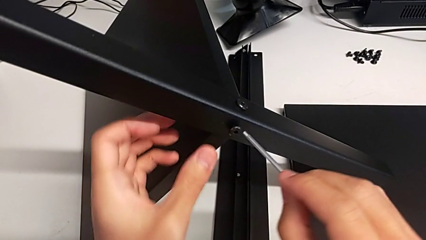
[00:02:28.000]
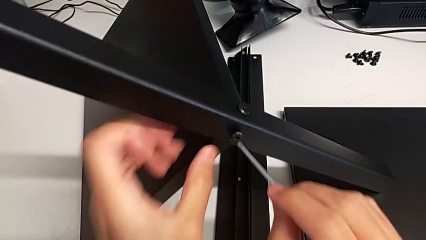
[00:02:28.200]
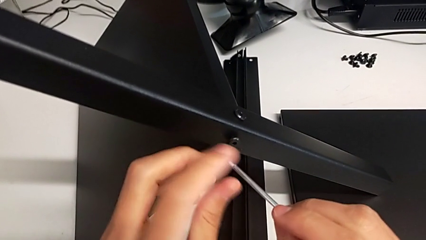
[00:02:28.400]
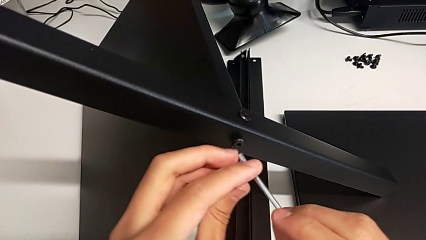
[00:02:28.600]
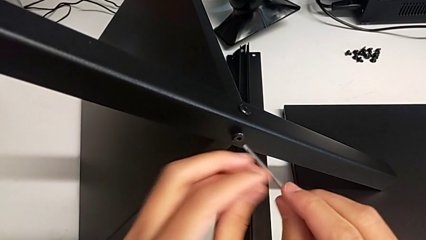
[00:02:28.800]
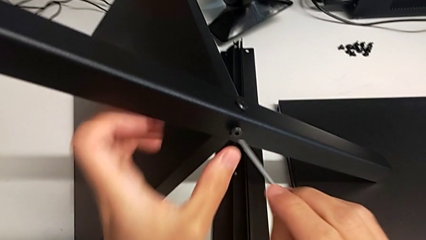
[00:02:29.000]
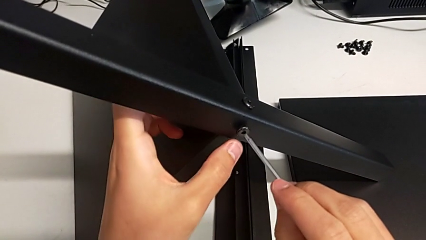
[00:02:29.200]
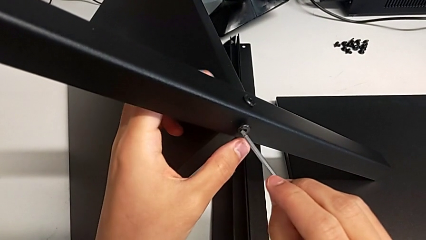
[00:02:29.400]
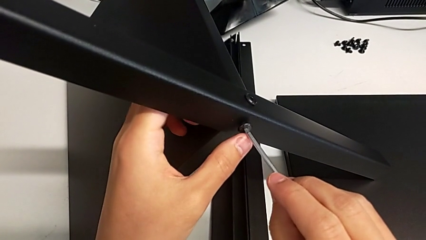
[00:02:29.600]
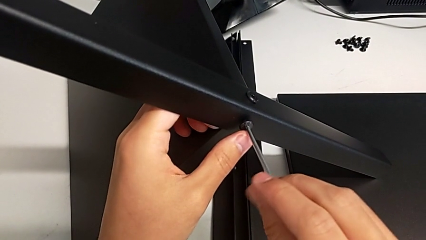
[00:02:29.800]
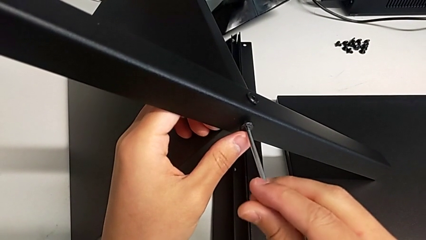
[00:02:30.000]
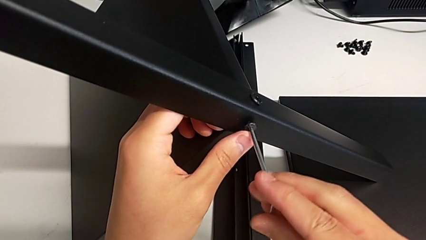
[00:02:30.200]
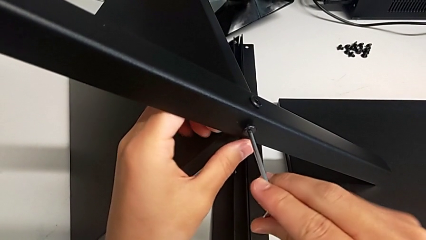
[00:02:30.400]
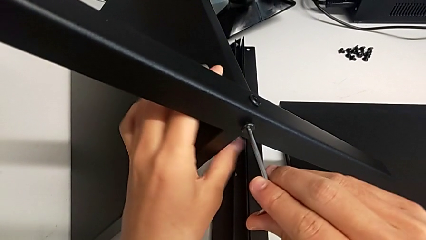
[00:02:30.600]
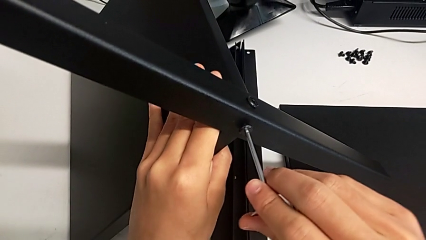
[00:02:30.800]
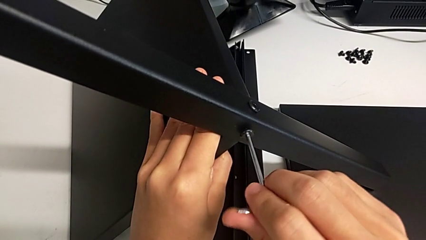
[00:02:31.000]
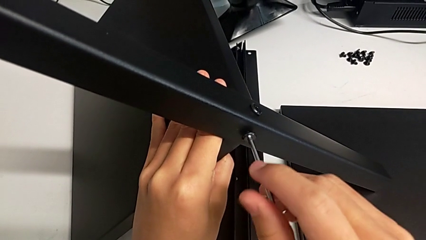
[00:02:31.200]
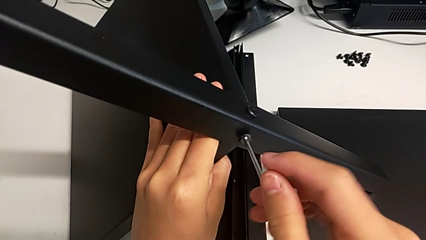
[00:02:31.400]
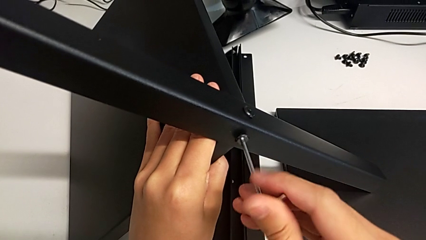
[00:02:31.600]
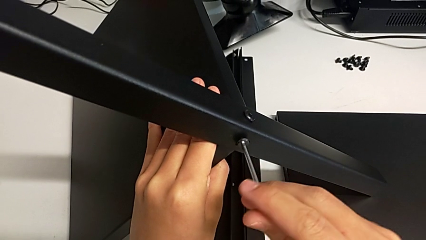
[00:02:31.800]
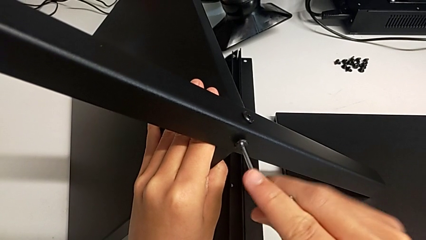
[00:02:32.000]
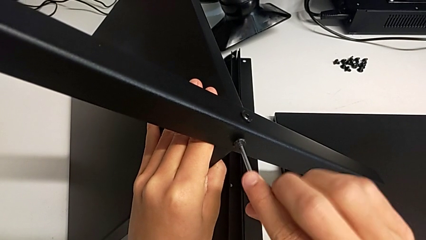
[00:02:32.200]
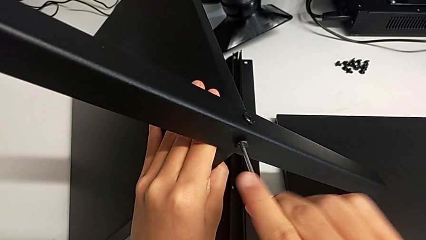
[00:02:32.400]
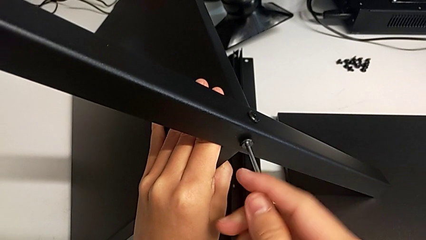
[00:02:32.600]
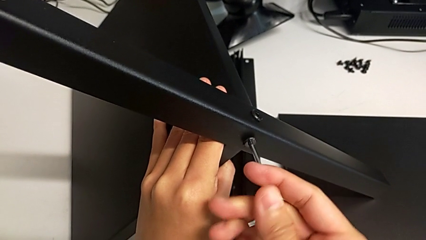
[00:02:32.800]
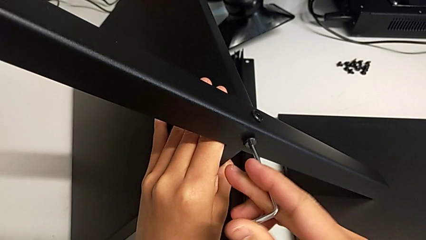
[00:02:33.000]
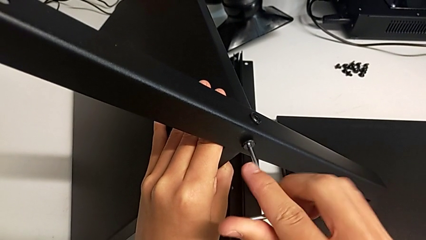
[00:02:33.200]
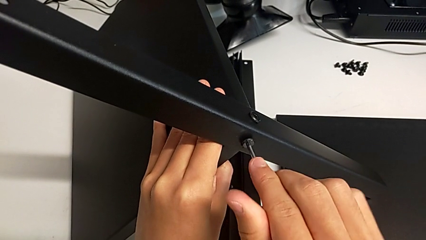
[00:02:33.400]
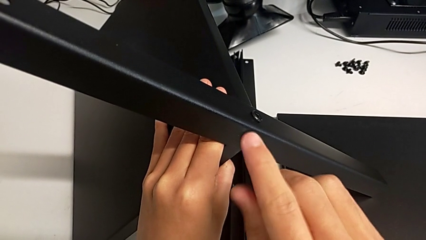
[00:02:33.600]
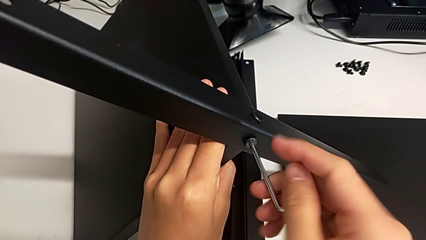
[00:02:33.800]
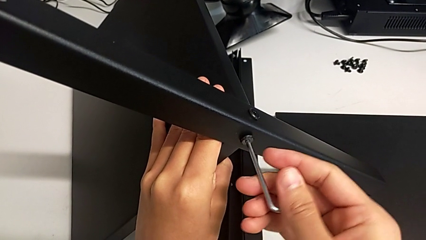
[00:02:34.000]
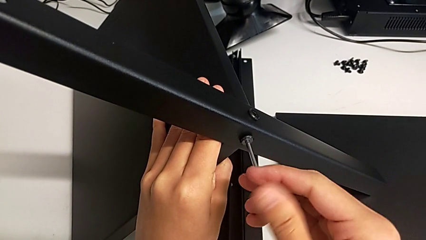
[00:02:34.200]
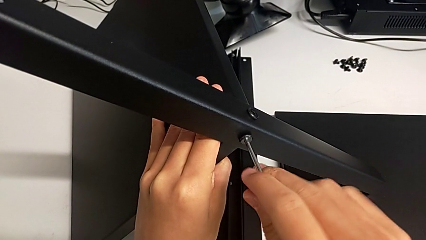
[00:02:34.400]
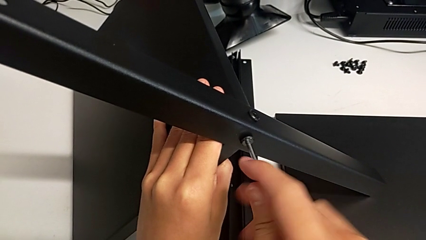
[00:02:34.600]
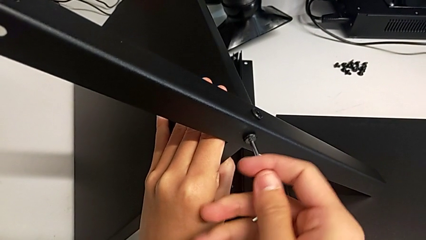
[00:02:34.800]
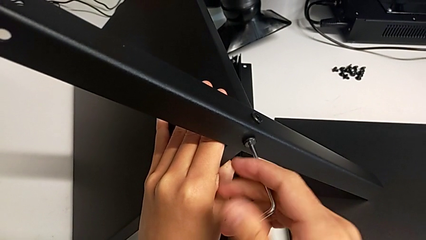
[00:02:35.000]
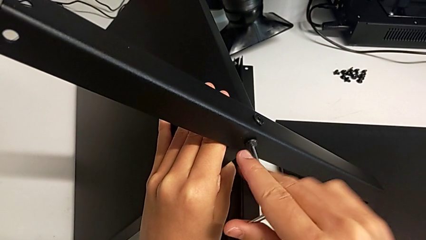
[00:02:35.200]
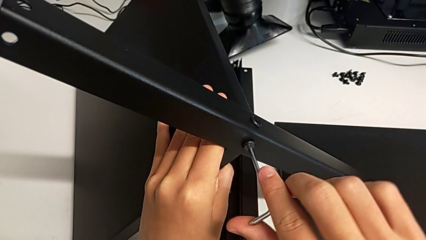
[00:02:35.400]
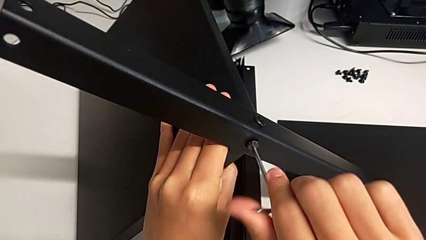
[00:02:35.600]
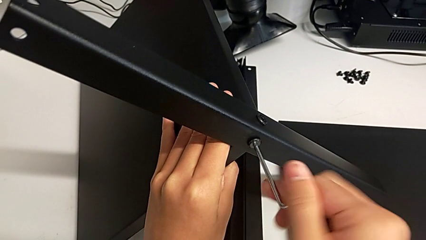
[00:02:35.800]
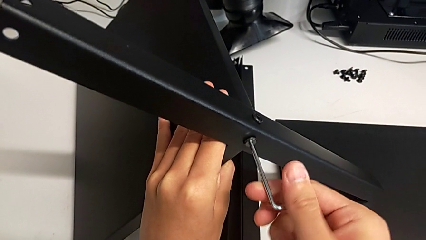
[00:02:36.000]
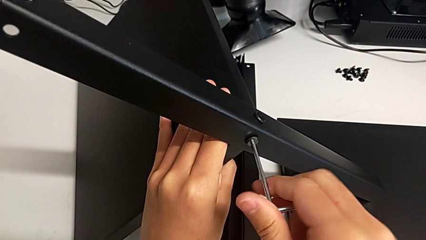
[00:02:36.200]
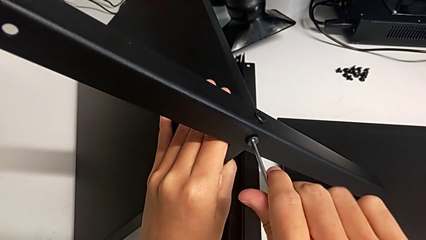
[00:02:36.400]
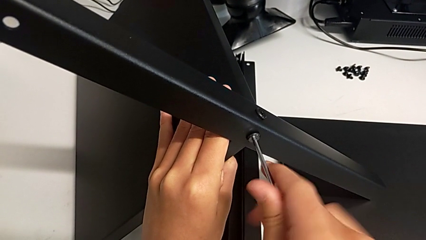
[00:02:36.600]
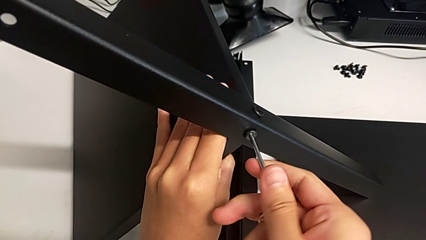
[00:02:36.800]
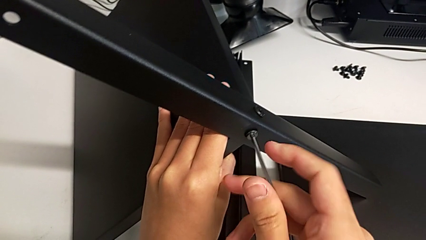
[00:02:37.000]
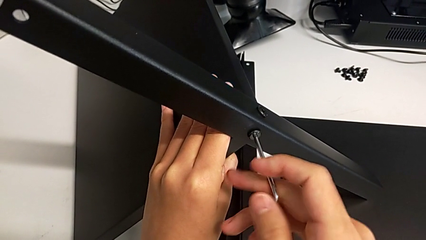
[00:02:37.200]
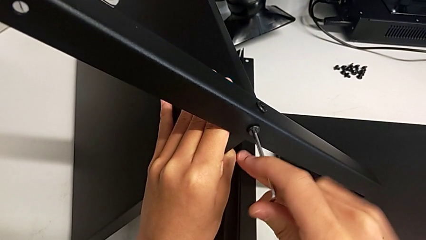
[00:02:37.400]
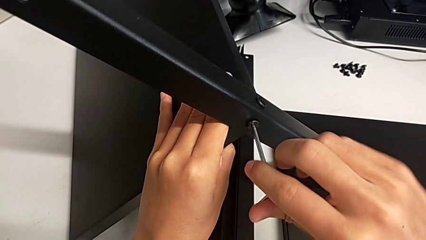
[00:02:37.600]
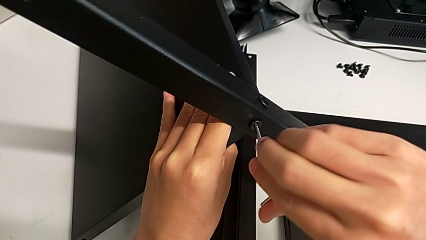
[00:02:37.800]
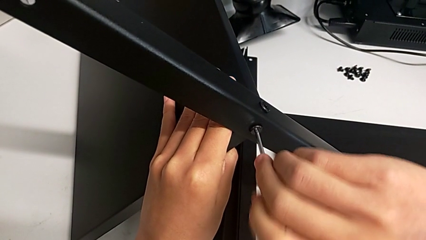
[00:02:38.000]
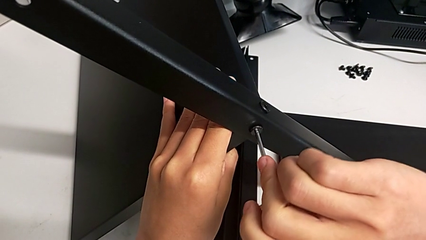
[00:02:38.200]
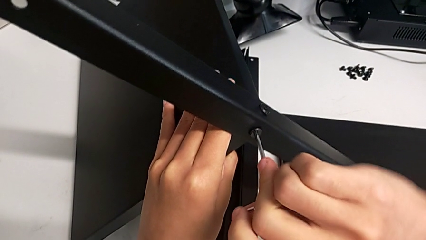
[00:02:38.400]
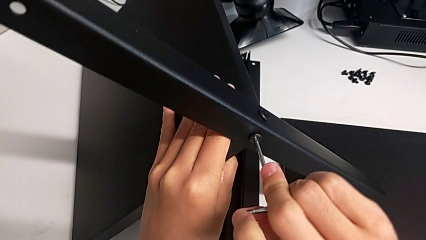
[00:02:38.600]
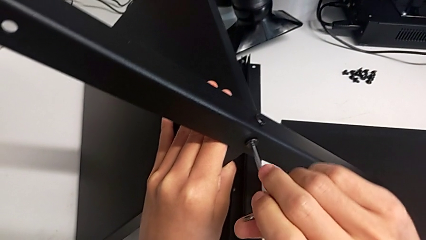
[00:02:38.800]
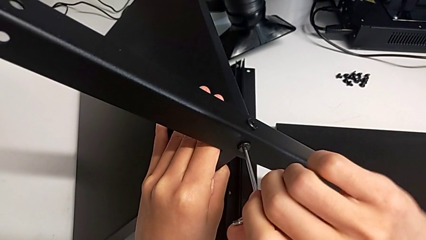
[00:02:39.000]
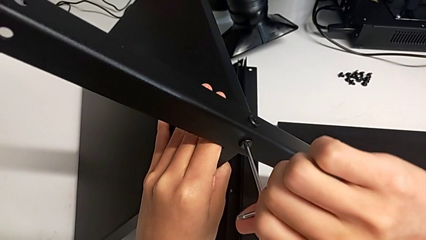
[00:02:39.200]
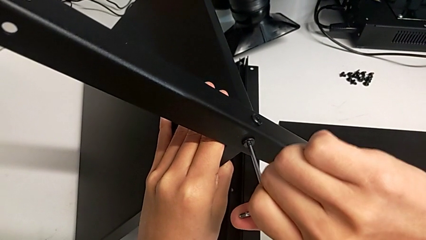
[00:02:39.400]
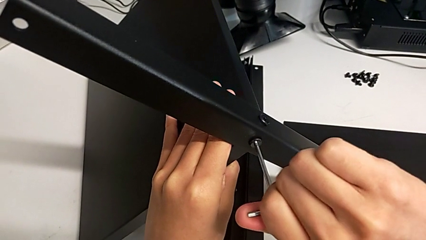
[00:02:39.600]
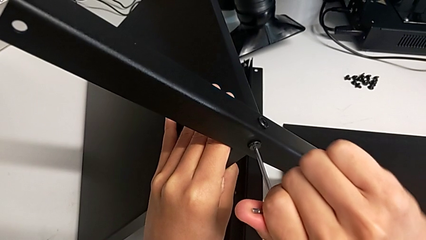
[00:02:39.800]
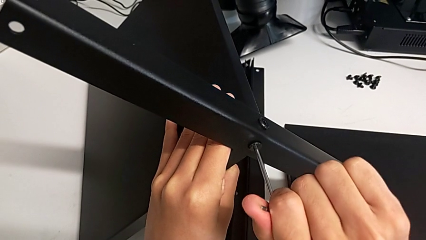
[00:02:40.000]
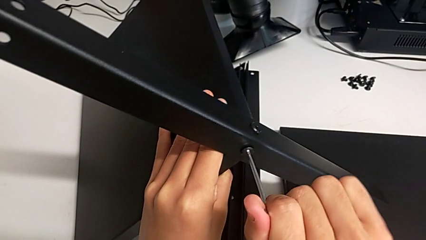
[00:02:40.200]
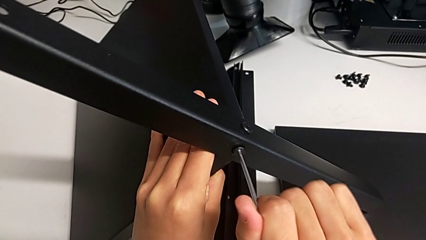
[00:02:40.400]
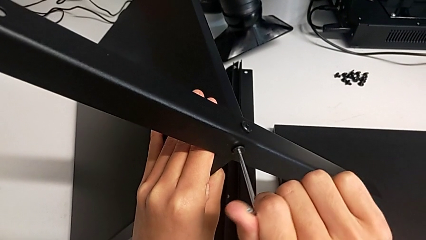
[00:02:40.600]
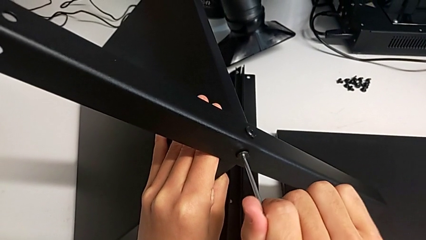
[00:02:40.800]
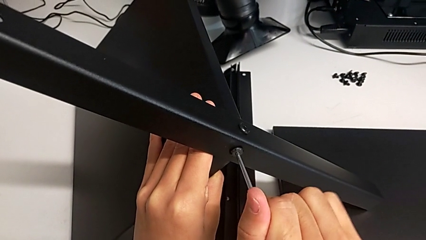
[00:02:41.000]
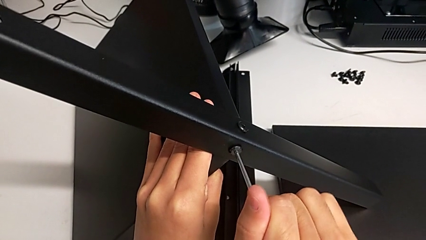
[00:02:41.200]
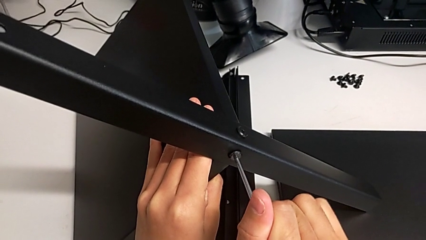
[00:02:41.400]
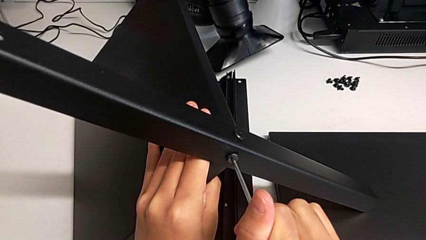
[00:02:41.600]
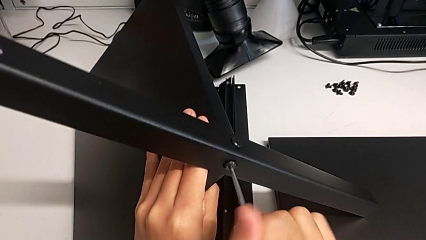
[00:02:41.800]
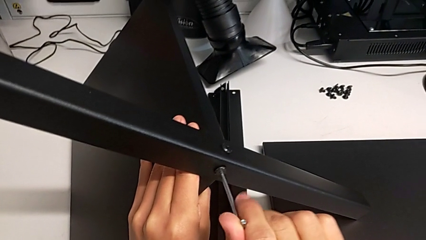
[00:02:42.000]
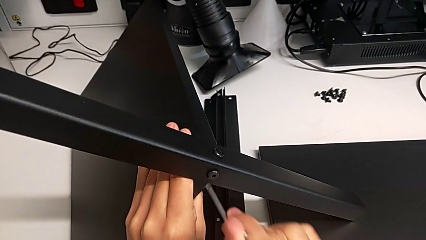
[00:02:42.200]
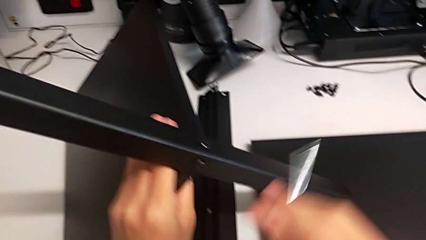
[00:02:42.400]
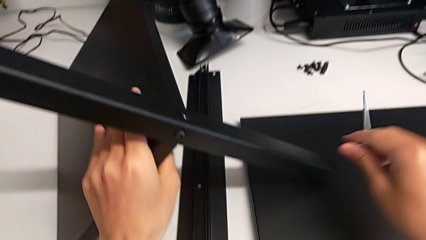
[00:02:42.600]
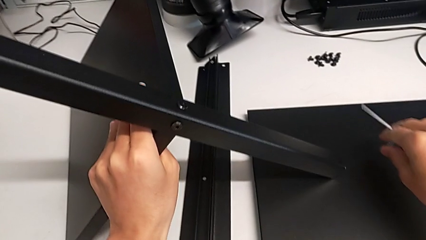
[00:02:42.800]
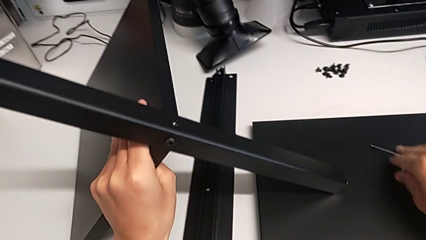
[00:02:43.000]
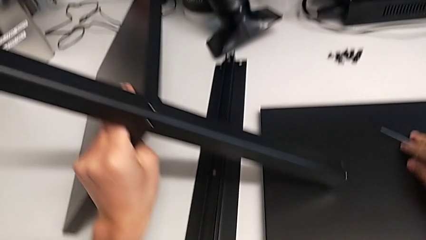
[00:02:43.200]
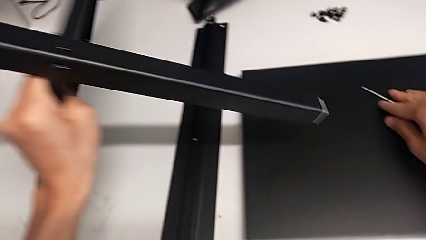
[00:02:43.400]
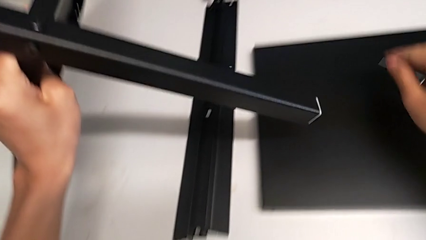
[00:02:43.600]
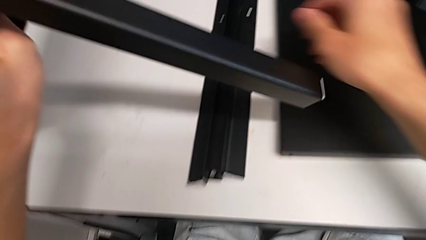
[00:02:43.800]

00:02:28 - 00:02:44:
The camera wearer is screwing the first leg onto the shelf. They insert the Allen wrench, screw the hex socket head, withdraw the Allen wrench and place it.
